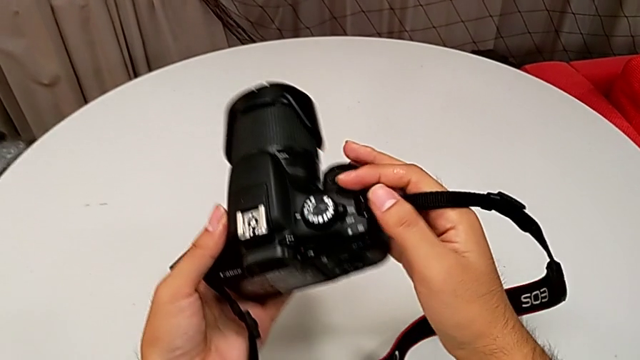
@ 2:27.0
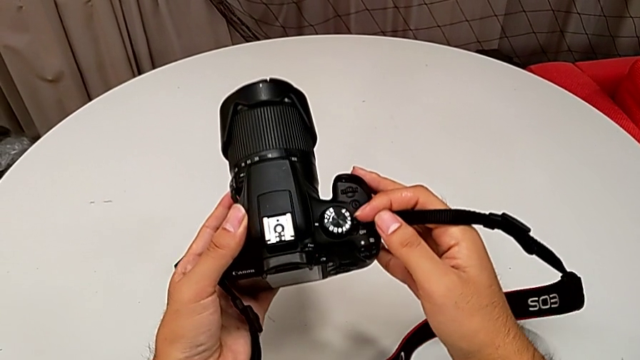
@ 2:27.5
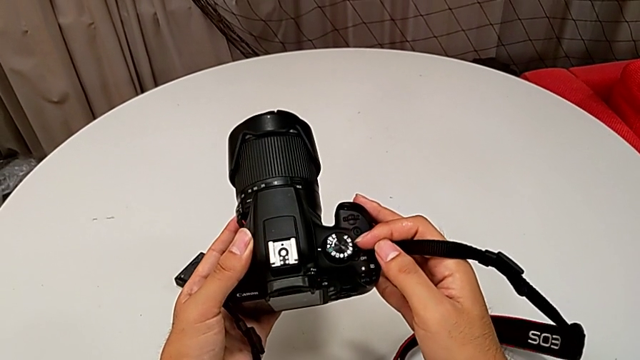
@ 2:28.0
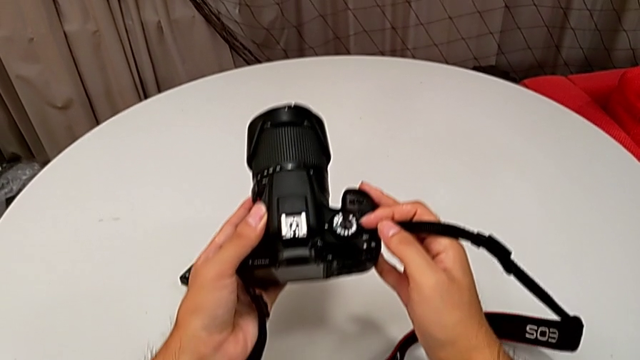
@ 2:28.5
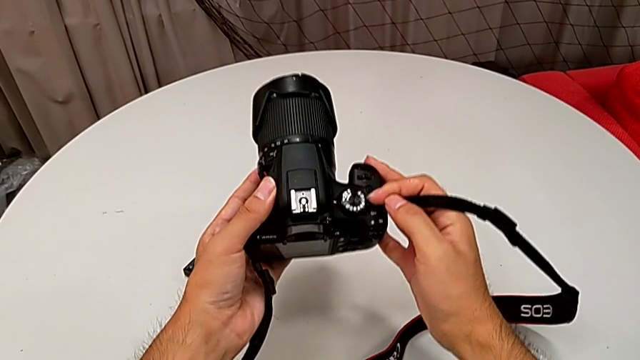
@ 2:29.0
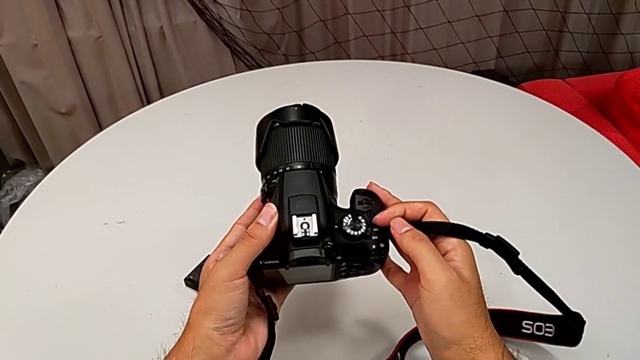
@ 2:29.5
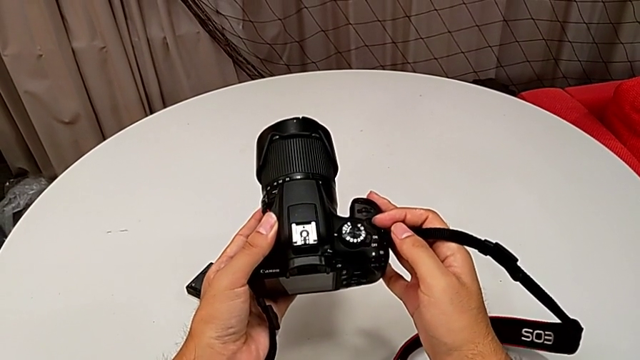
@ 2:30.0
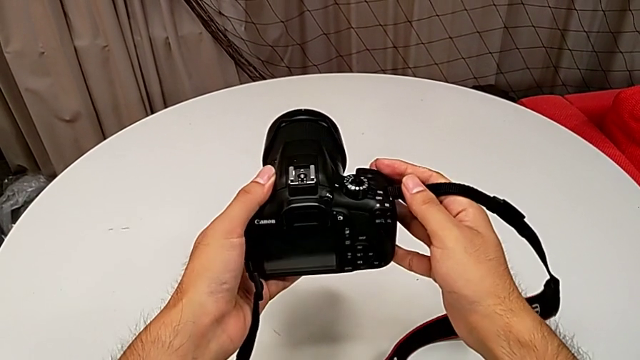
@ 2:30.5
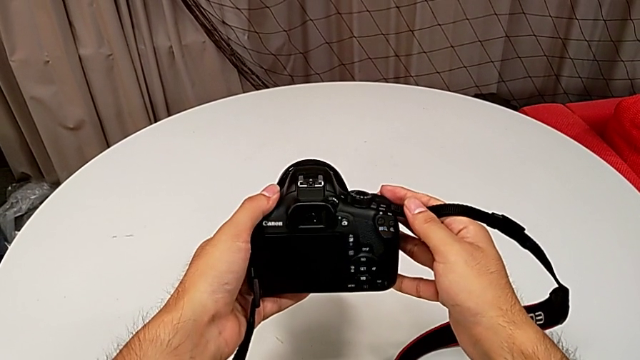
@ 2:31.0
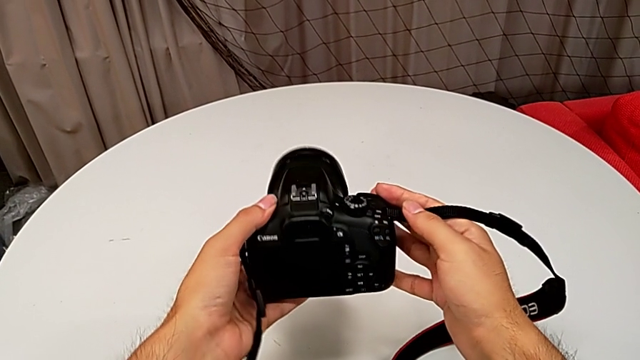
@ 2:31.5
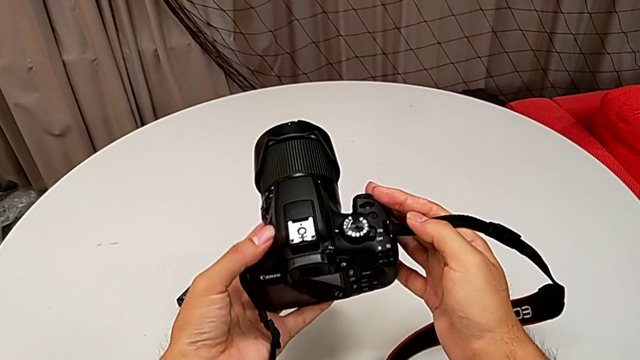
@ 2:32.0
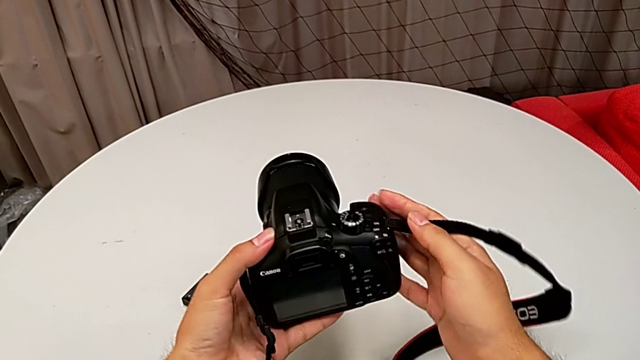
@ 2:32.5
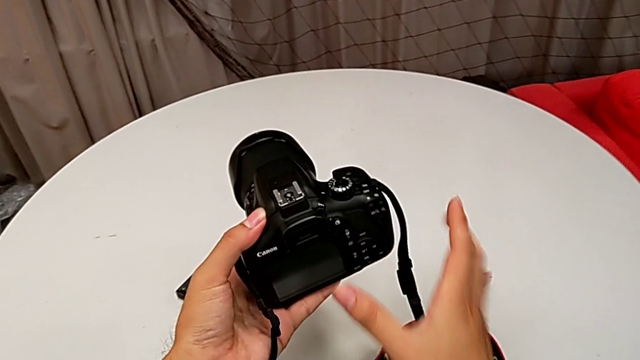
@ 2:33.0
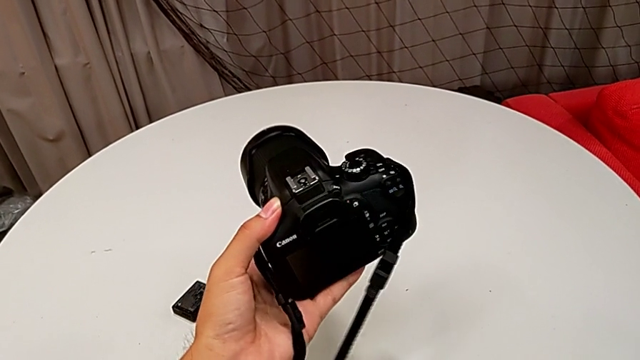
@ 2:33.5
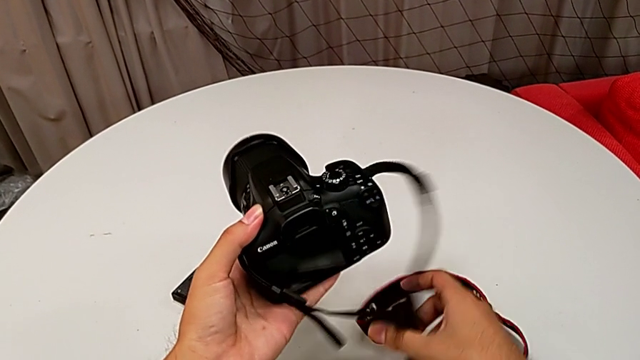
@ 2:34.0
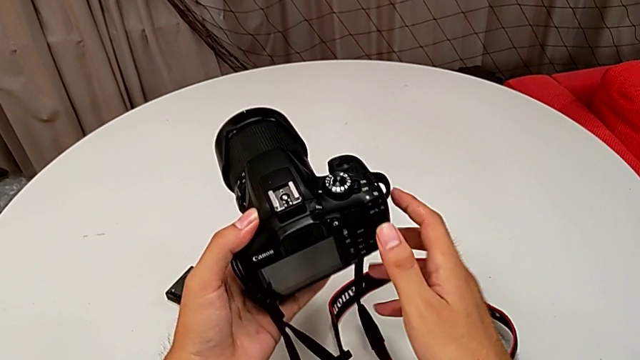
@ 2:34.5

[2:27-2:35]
The camera wearer turns off their DSLR. They press the top button, rotate the DSLR and wrongly grab the strap.

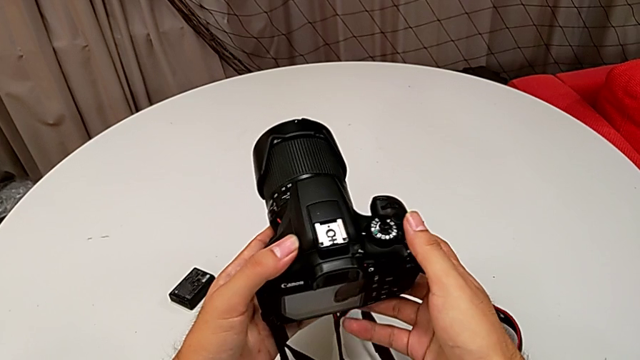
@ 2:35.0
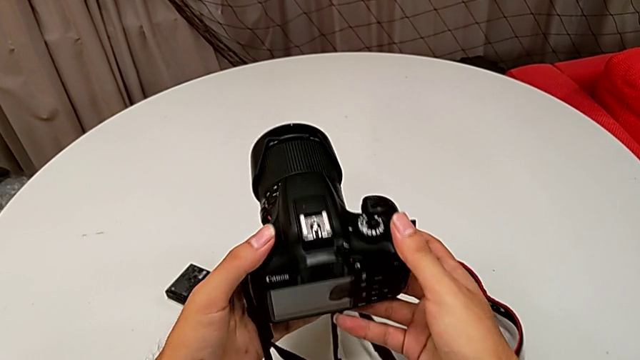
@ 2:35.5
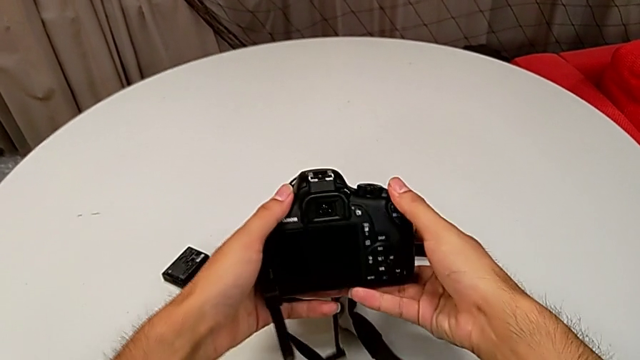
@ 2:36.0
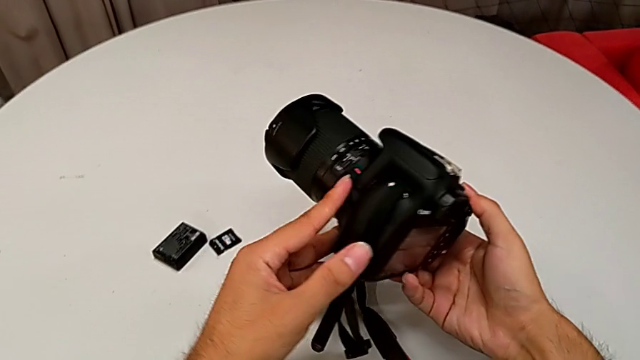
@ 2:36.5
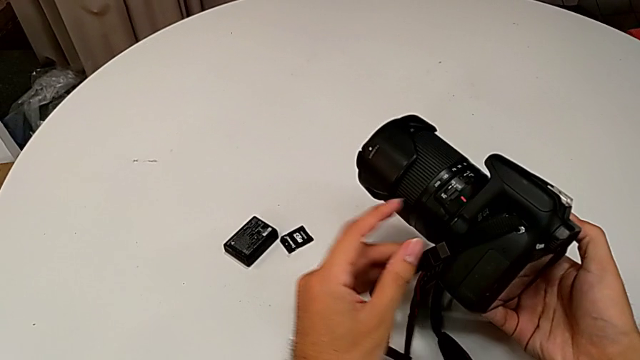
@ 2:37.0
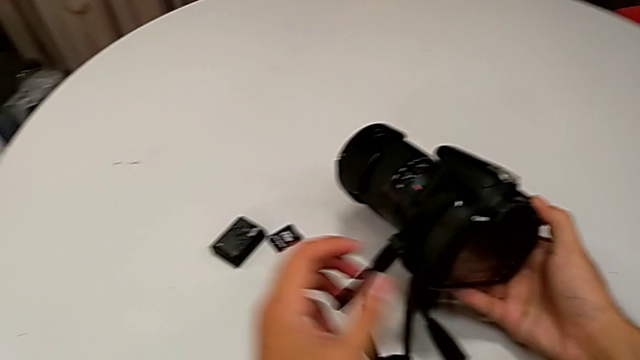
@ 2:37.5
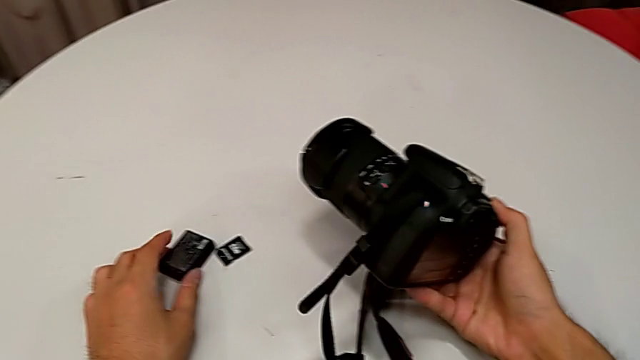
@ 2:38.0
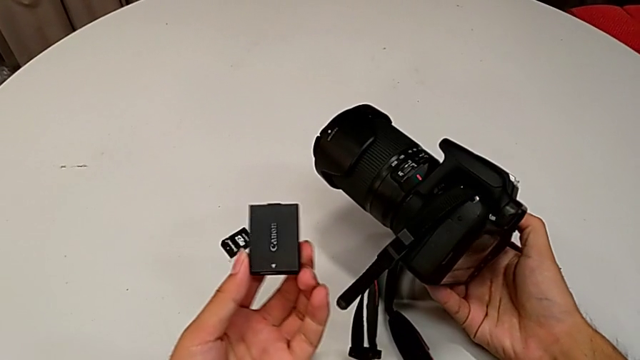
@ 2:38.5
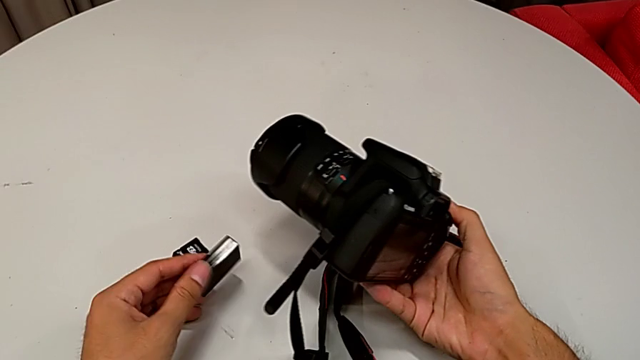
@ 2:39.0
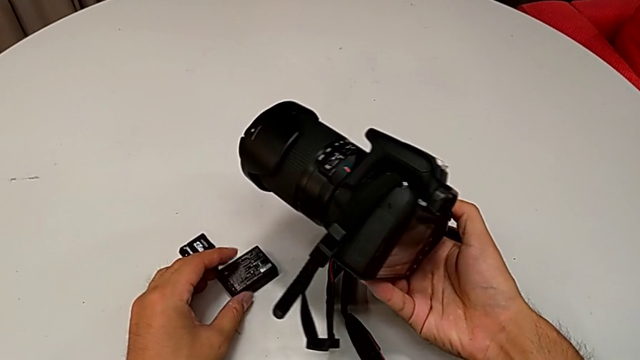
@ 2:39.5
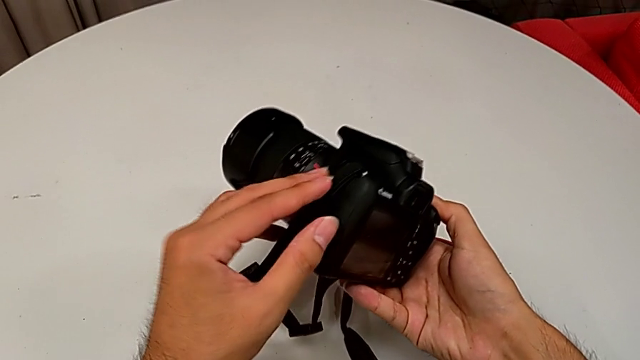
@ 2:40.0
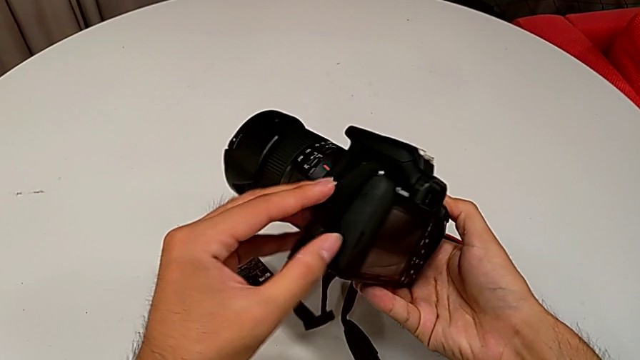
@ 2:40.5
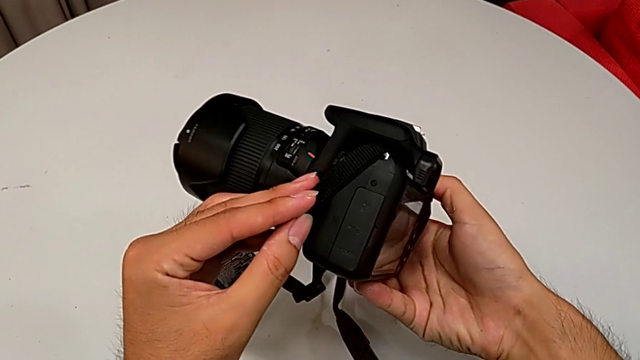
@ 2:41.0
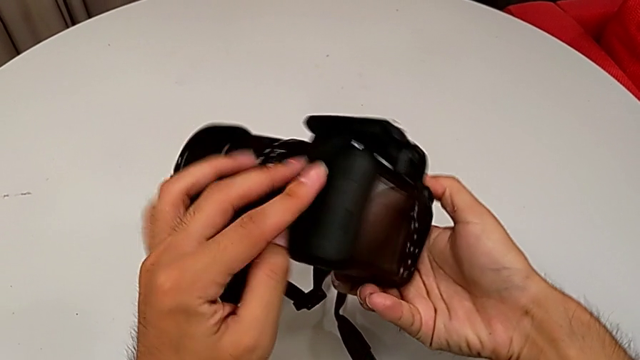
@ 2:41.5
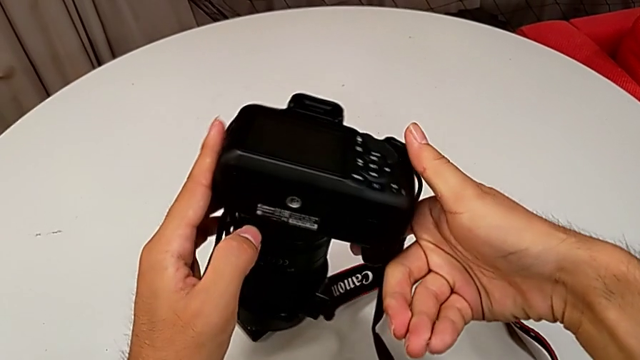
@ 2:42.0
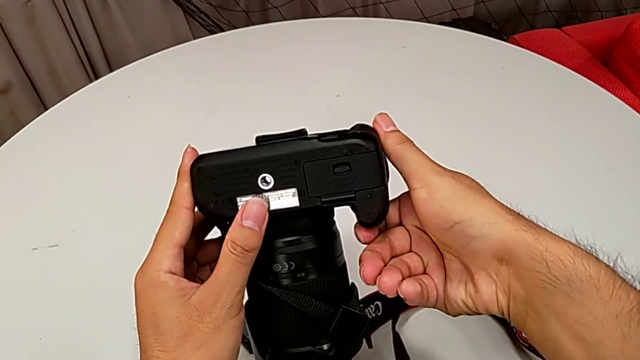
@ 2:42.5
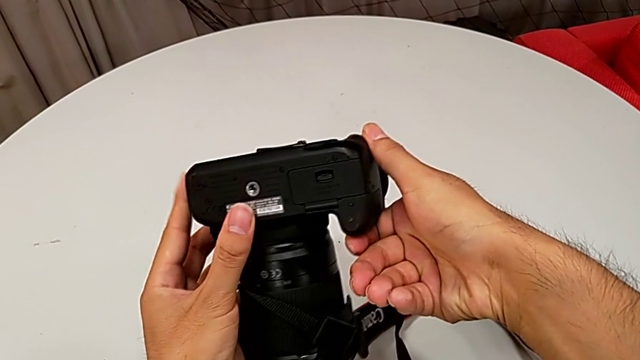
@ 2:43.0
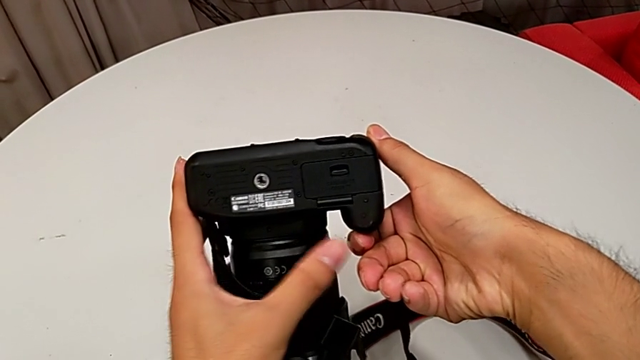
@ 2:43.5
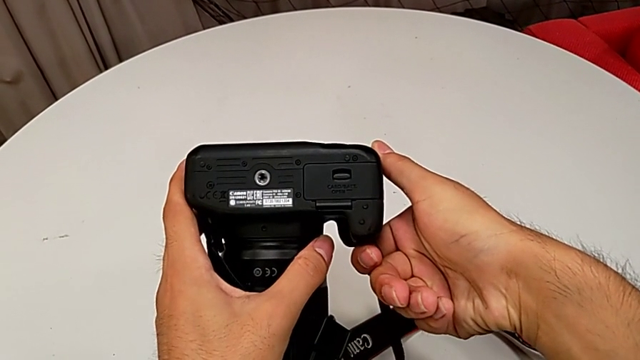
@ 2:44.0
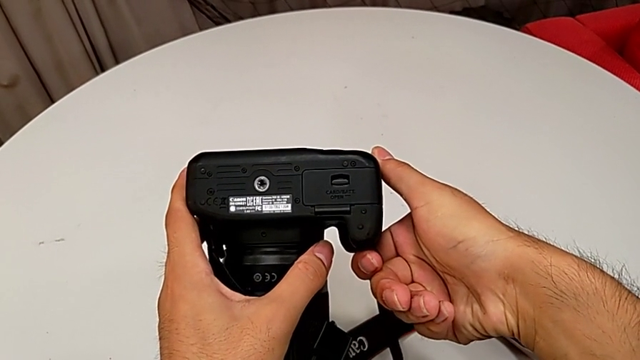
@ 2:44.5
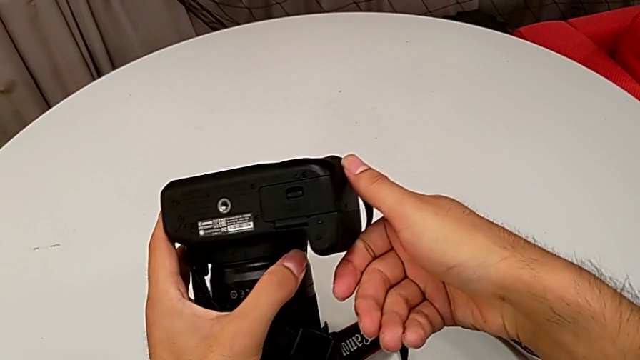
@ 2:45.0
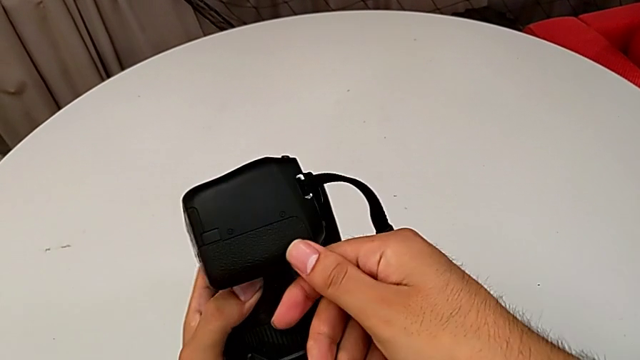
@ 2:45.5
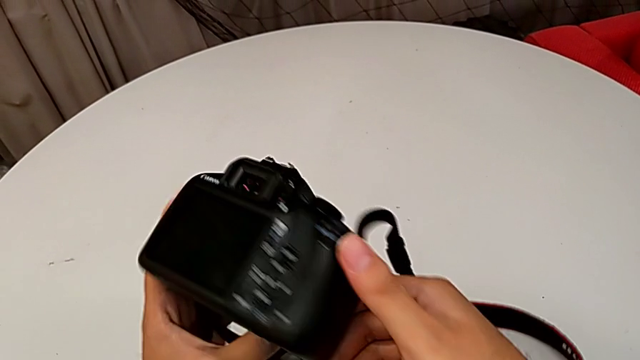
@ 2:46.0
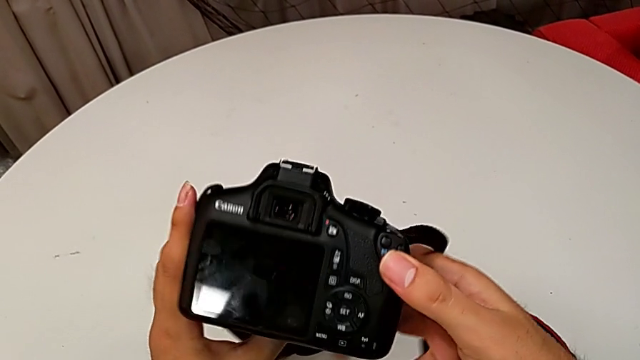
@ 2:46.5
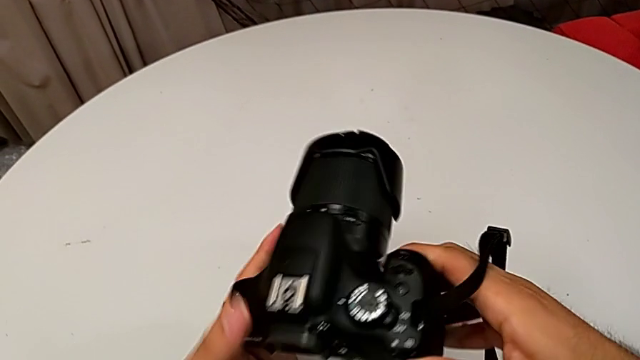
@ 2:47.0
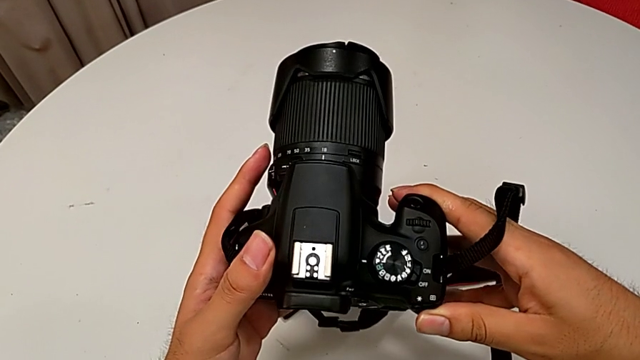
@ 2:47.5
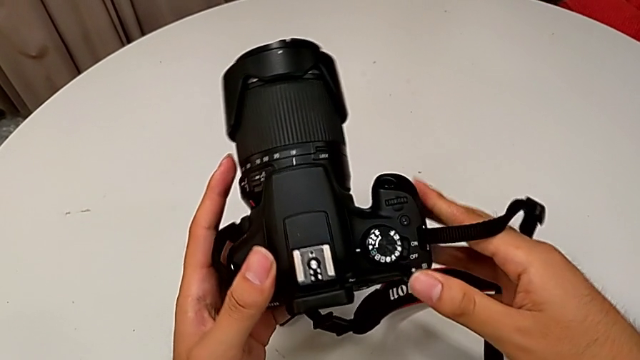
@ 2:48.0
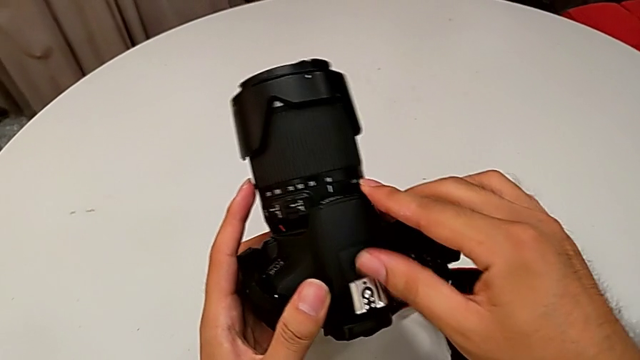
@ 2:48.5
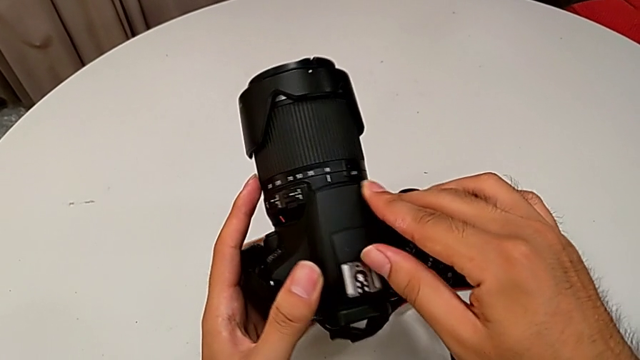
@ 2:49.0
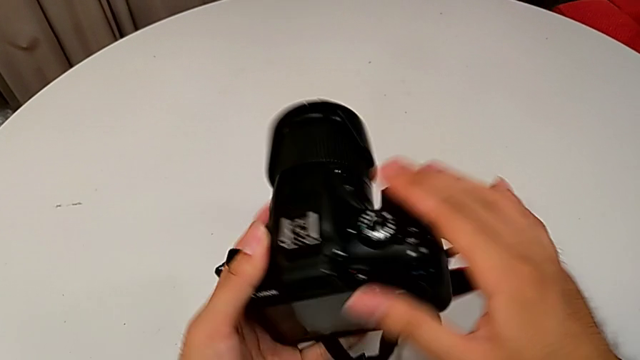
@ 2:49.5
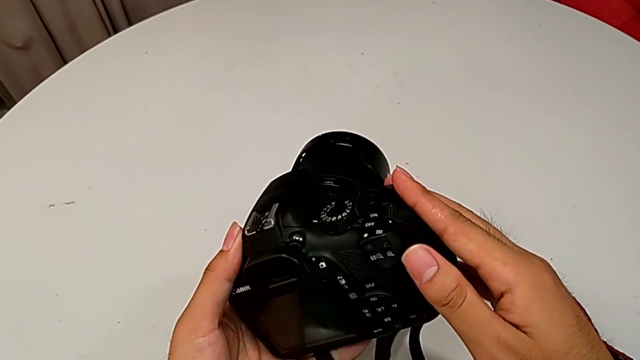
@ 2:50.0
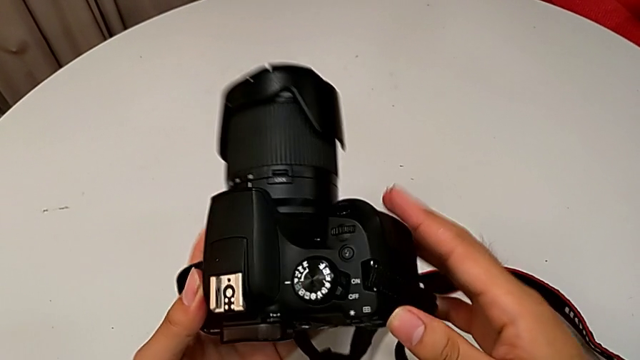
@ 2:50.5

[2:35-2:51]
The camera wearer is removing the old battery from the DSLR. They rotate the DSLR, lift the battery, place it, inspect the left DSLR, inspect the bottom DSLR and inspect the top DSLR.
